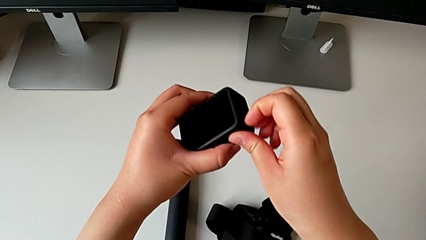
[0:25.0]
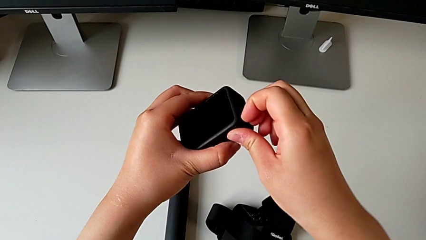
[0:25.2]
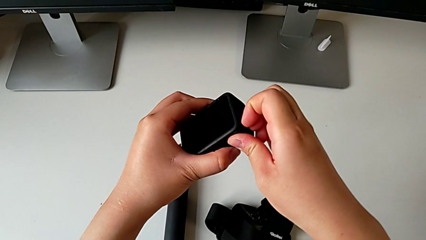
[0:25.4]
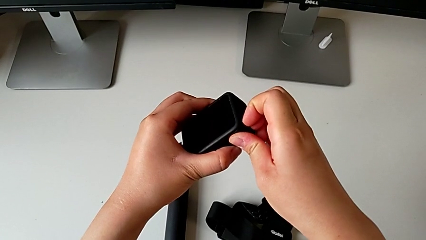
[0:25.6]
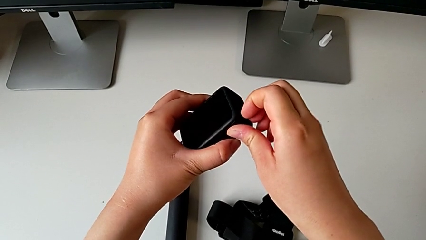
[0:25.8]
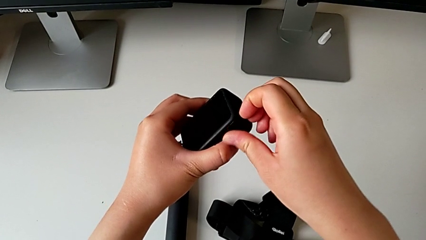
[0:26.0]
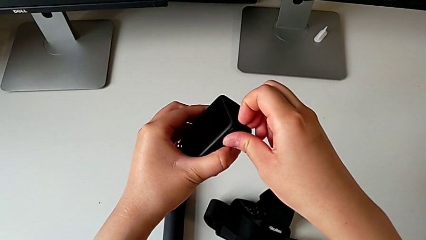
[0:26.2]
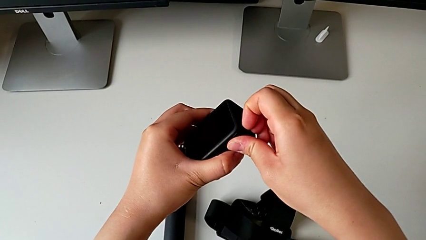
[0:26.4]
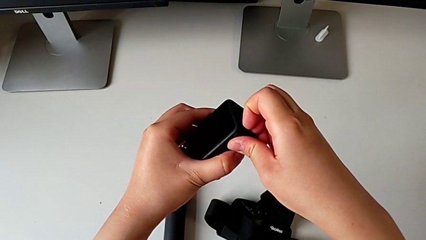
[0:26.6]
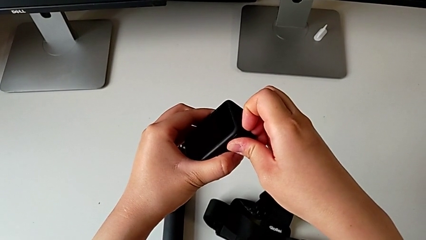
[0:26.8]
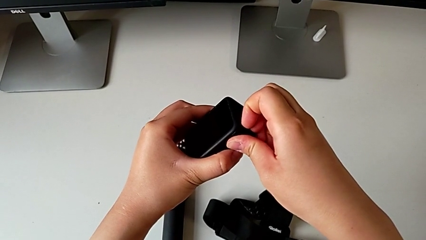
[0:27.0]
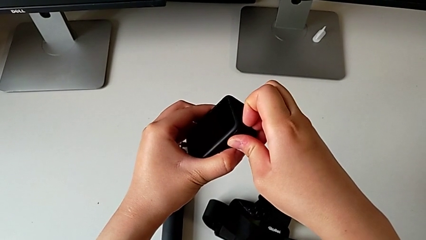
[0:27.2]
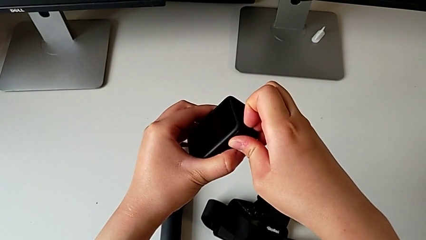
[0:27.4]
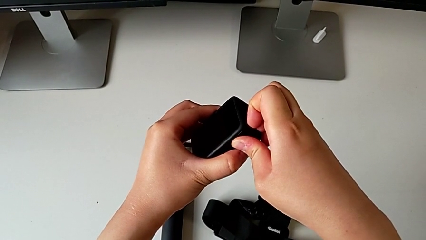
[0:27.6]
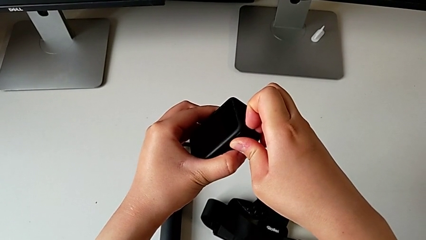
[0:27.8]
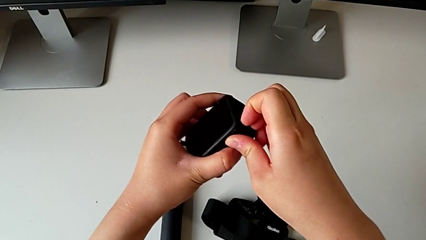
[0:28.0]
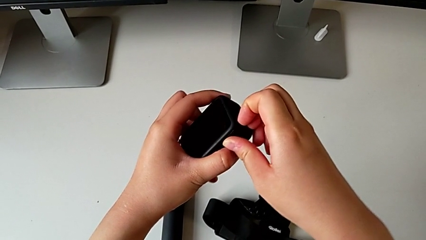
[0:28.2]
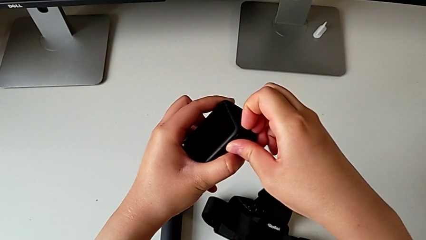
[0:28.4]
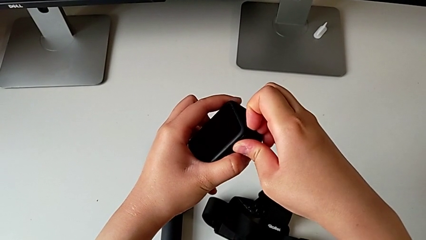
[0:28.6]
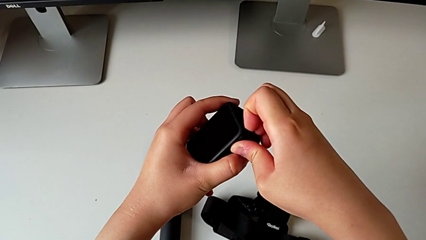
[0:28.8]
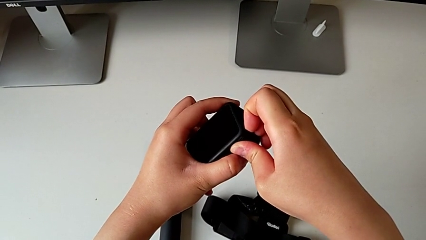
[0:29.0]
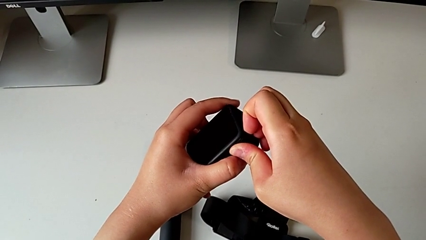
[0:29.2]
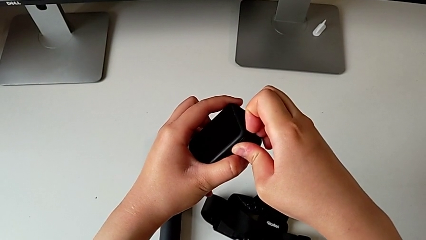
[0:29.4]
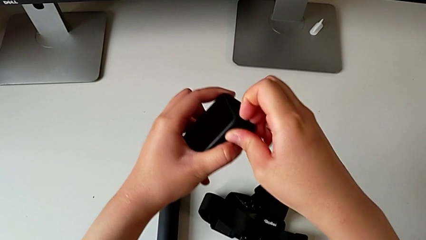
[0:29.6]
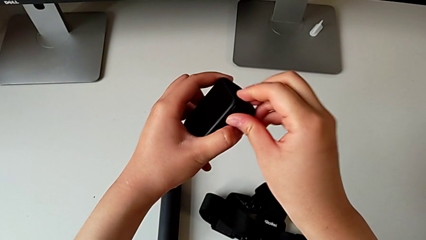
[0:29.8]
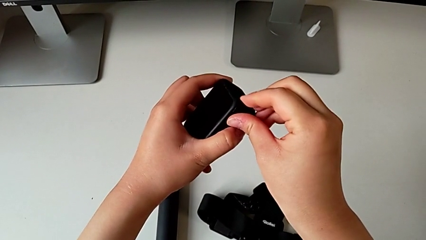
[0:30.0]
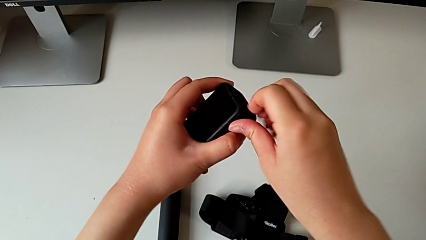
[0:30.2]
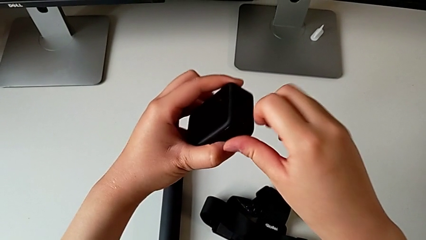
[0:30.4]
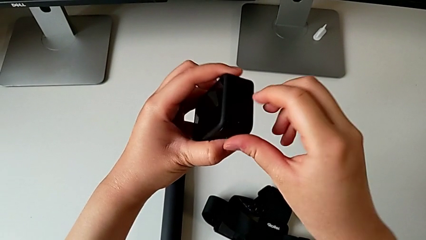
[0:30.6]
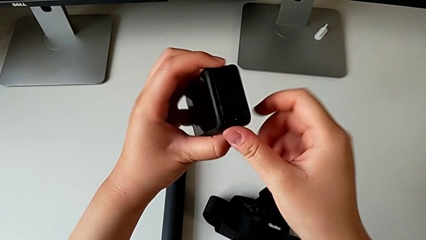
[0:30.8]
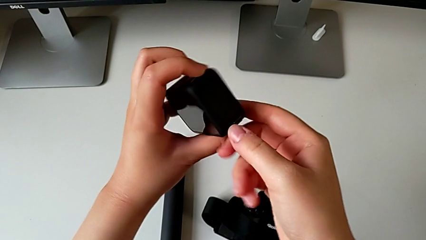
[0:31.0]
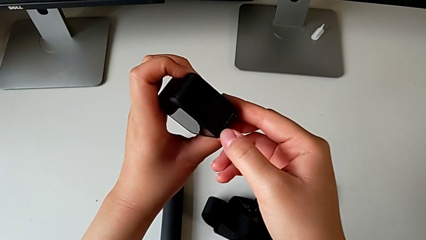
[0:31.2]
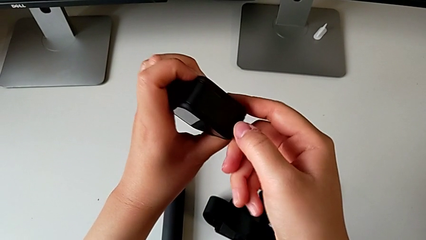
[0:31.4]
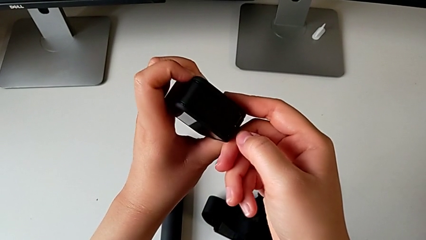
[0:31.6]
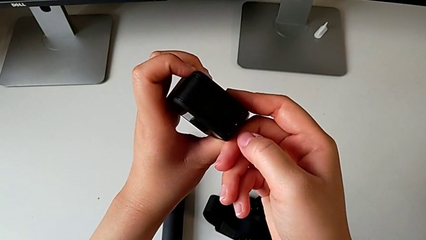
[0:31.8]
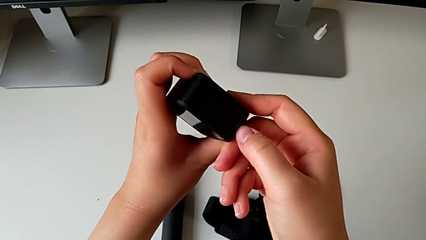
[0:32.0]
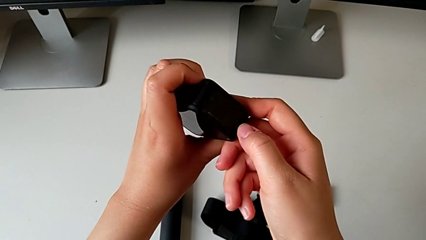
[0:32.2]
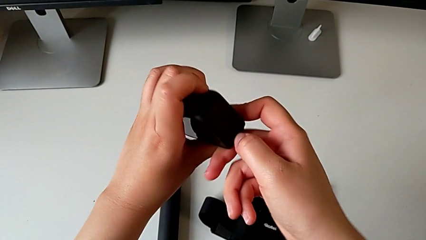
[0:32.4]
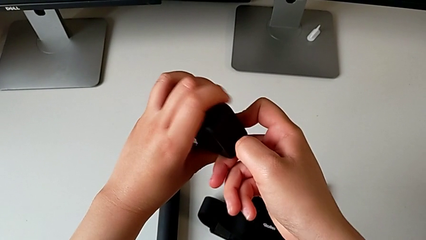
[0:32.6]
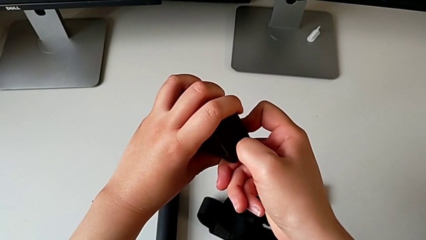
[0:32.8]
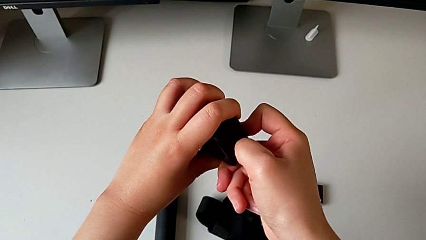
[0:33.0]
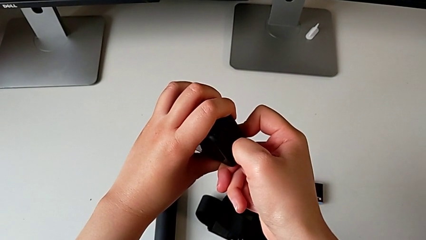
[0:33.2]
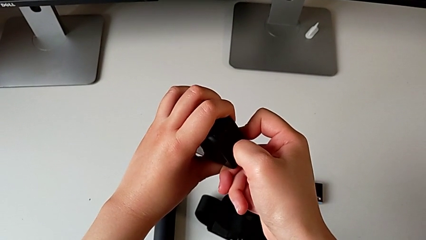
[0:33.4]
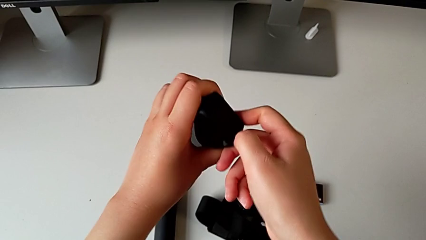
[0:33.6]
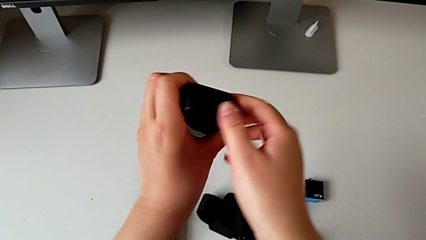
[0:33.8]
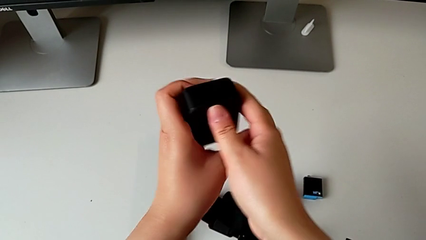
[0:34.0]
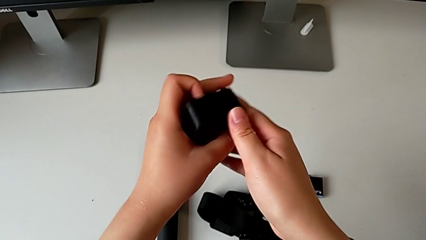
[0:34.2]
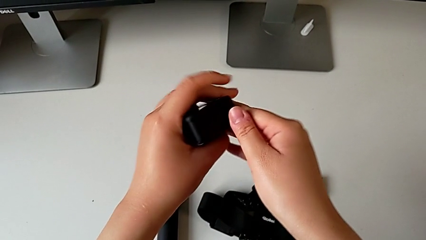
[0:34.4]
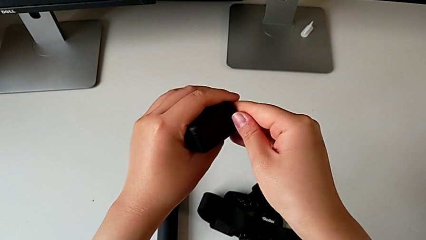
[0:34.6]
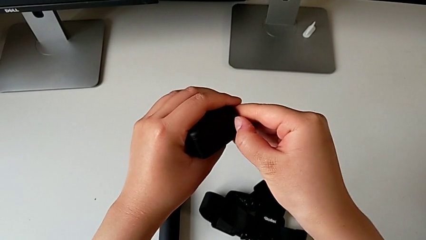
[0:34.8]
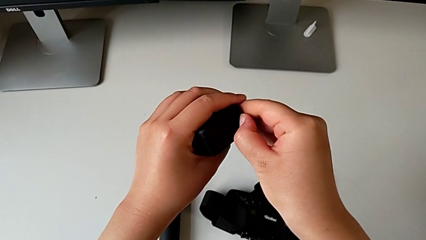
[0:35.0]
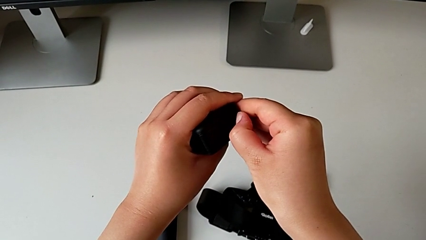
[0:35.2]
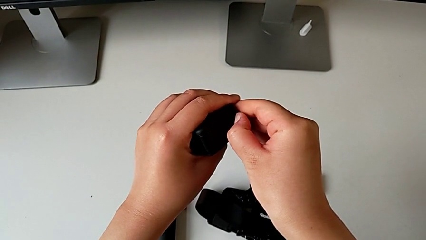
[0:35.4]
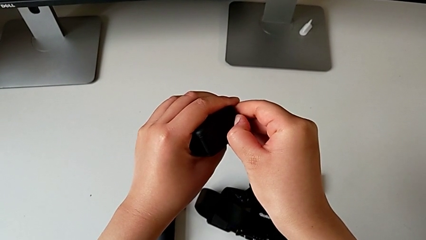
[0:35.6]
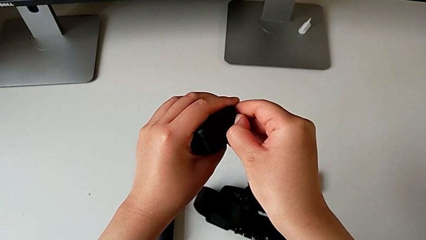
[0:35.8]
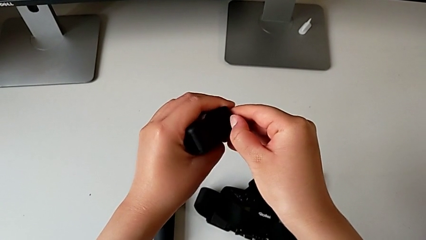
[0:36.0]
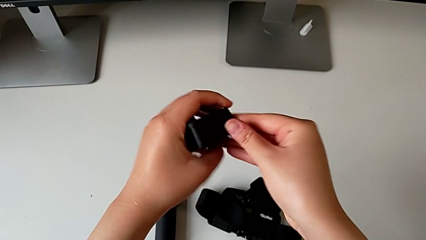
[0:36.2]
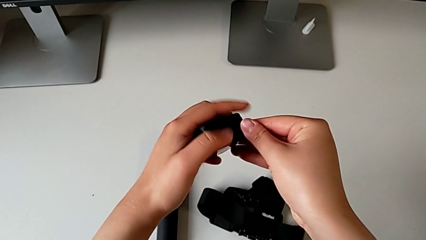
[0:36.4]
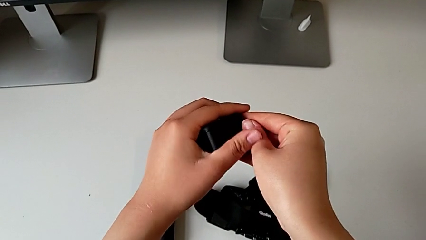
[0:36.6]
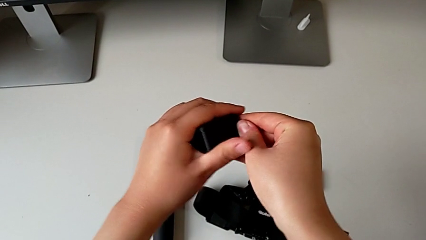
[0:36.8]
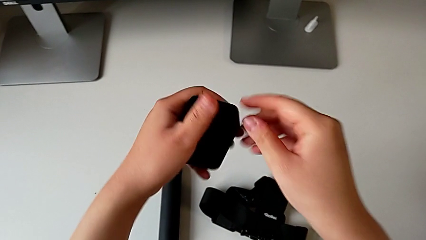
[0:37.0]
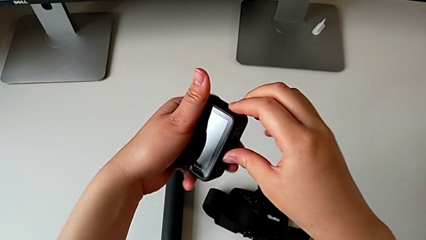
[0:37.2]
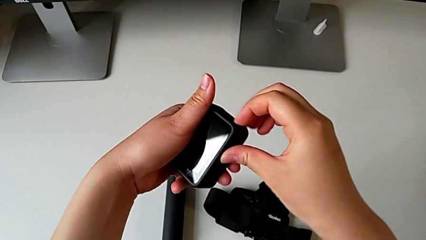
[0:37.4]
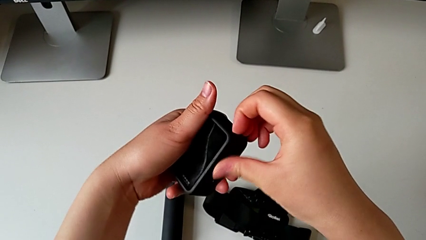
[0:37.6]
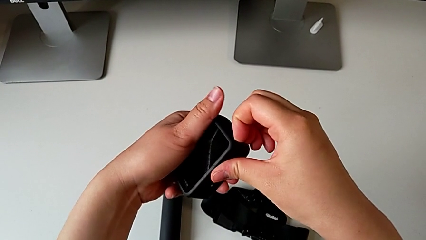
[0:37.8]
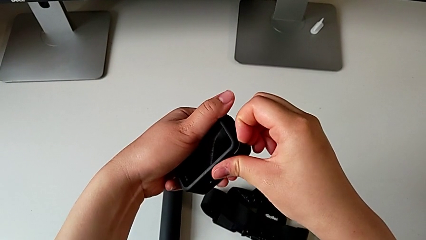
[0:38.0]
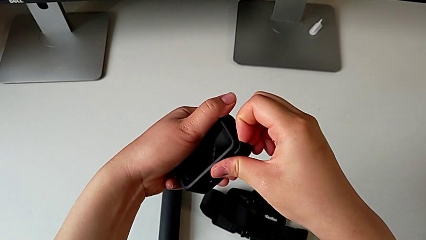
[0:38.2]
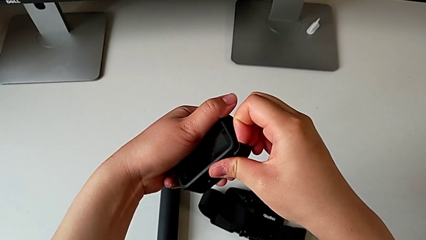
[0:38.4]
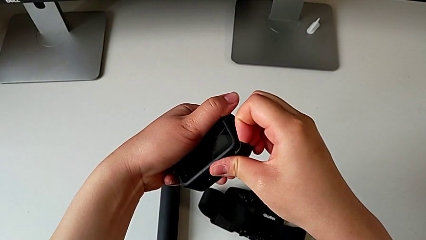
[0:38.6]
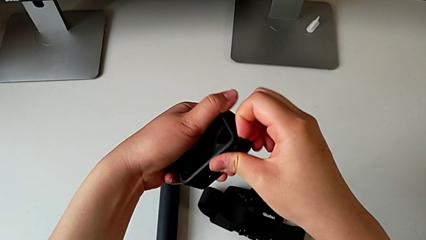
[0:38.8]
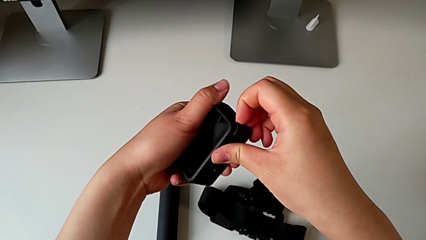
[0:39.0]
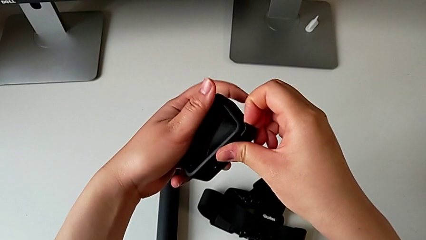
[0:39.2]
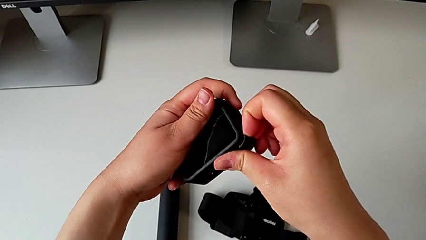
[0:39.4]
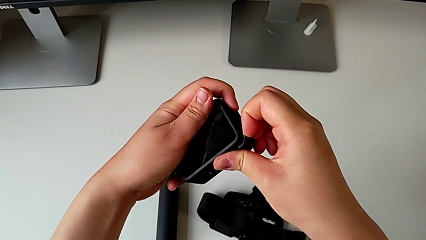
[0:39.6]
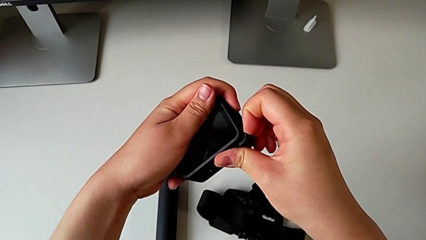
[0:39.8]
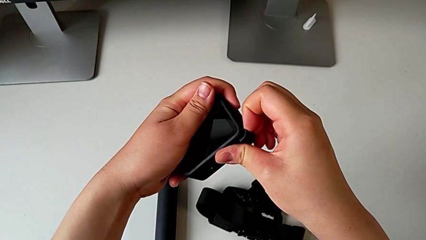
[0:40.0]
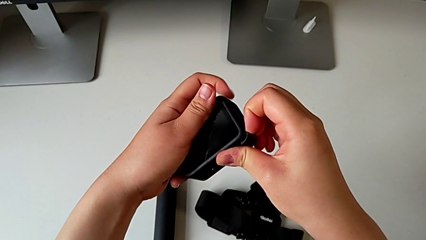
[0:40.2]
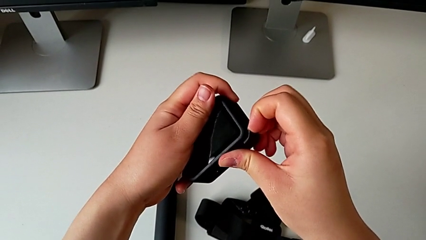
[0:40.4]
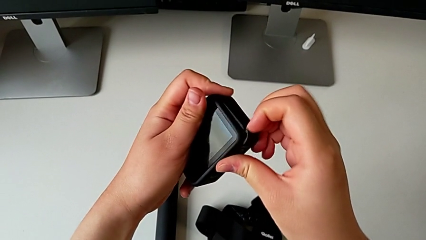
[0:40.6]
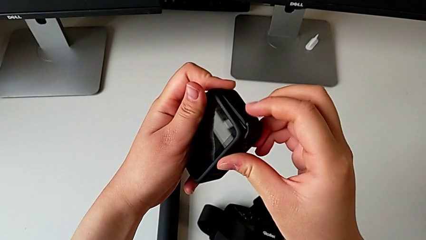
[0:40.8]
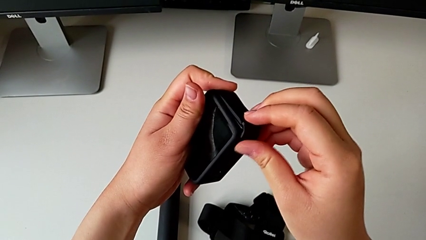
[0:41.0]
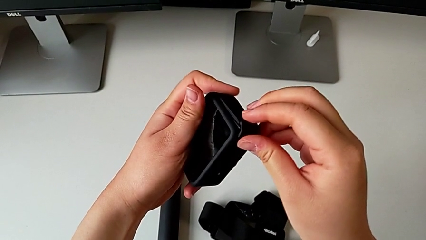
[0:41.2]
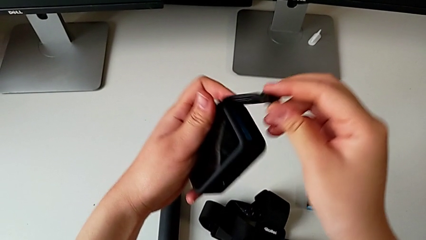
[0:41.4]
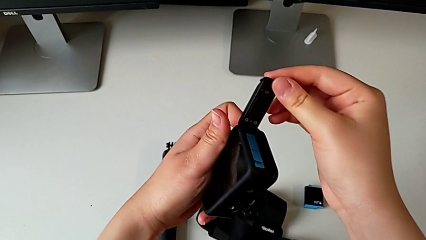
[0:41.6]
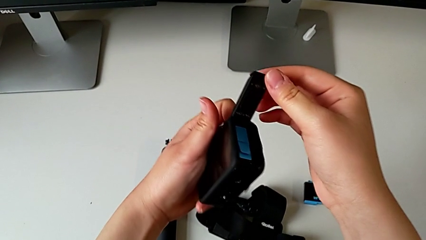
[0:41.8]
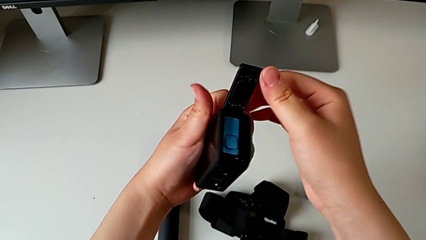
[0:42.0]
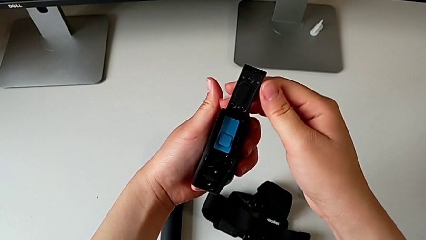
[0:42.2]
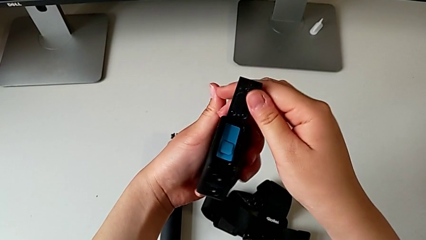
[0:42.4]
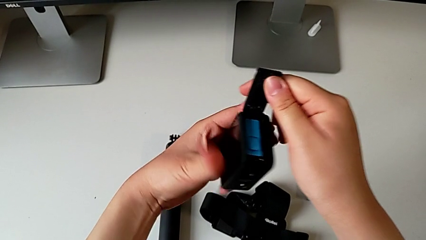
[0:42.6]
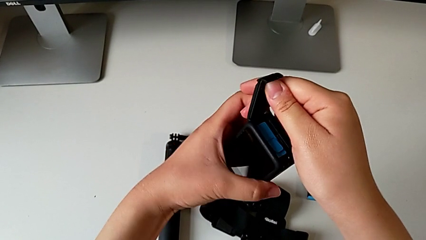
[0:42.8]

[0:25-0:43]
The camera wearer is exchanging the battery inside the GoPro with the one on the table. They grab the GoPro and open the battery door.
